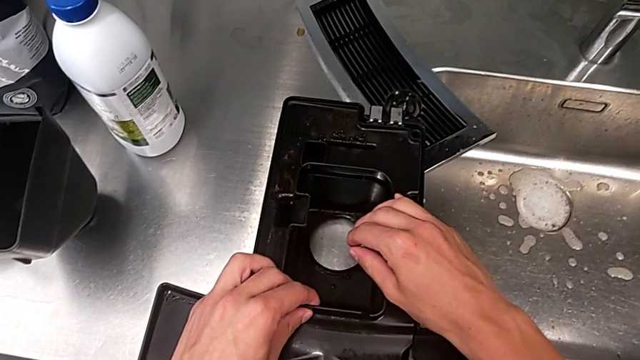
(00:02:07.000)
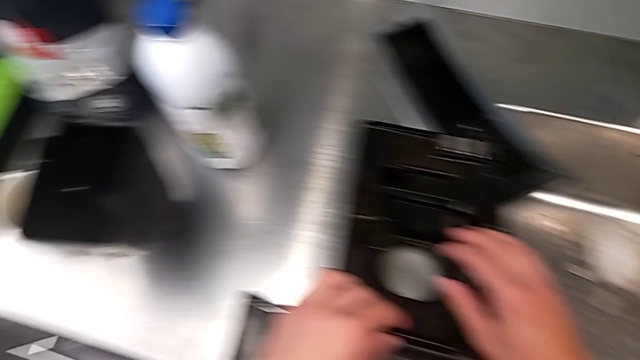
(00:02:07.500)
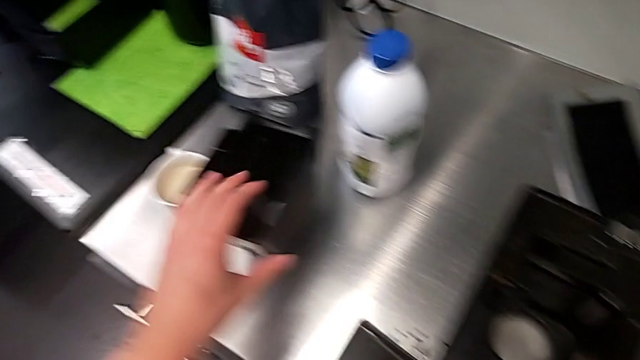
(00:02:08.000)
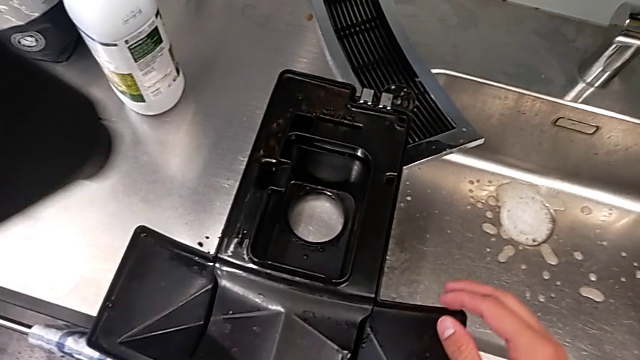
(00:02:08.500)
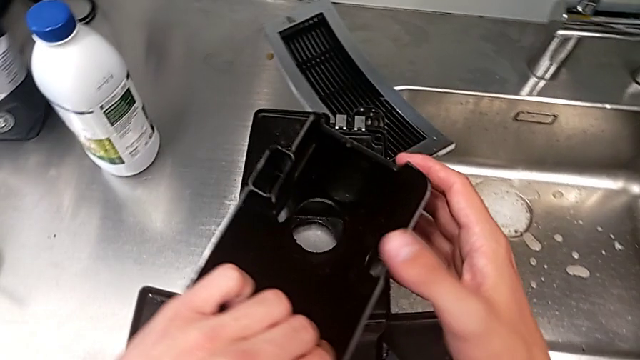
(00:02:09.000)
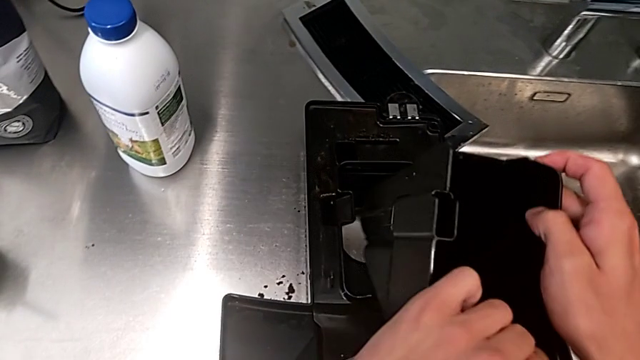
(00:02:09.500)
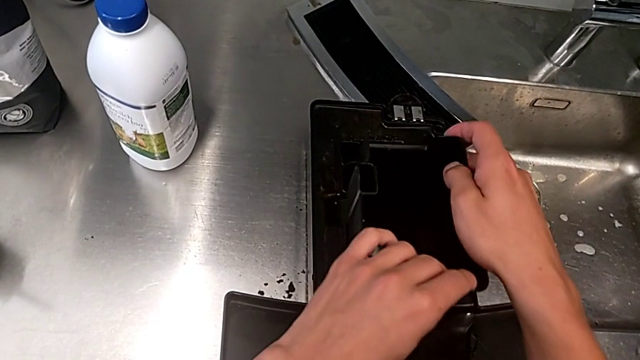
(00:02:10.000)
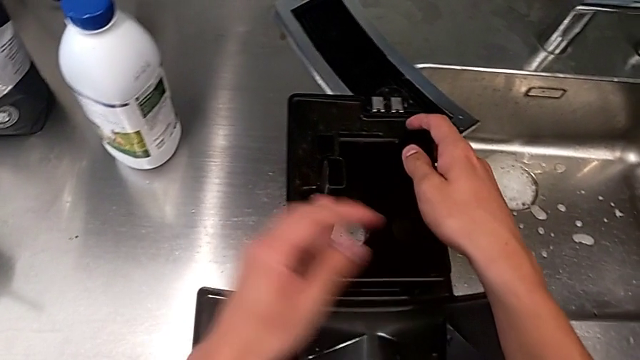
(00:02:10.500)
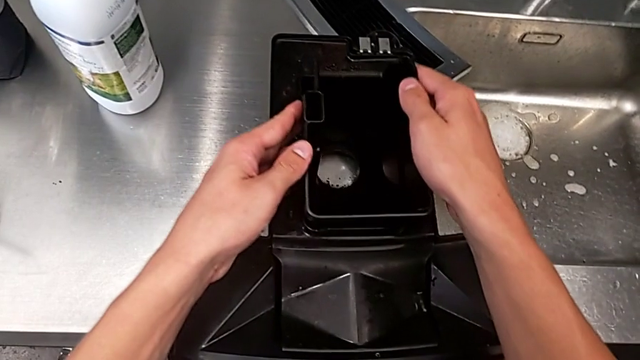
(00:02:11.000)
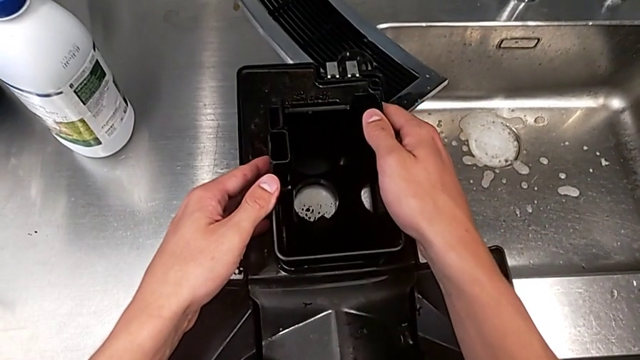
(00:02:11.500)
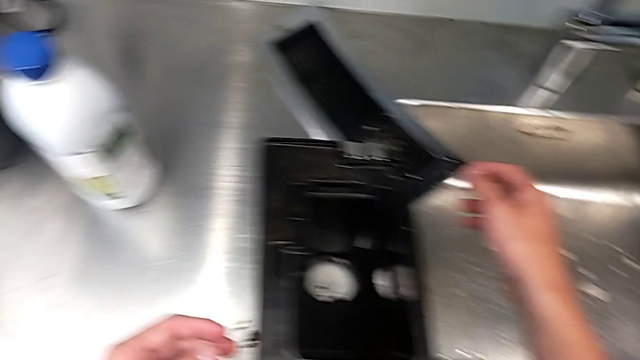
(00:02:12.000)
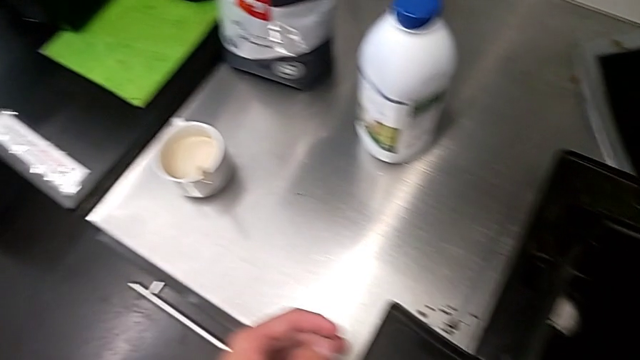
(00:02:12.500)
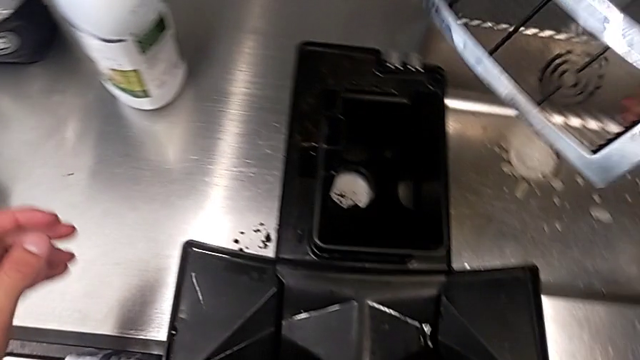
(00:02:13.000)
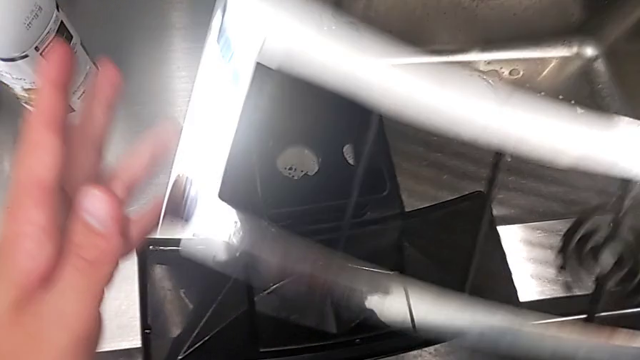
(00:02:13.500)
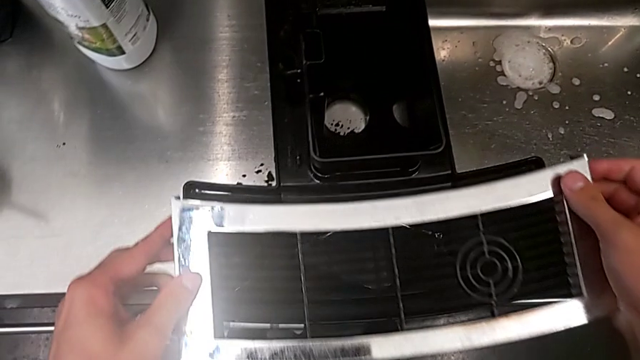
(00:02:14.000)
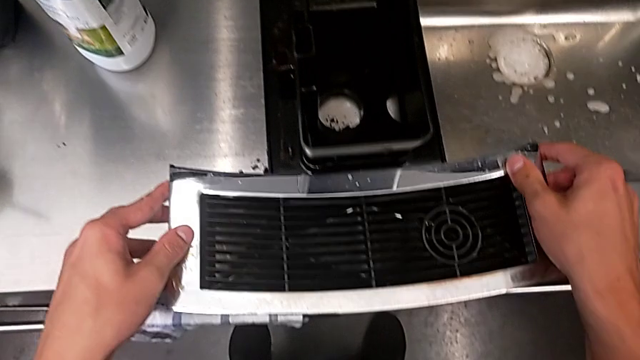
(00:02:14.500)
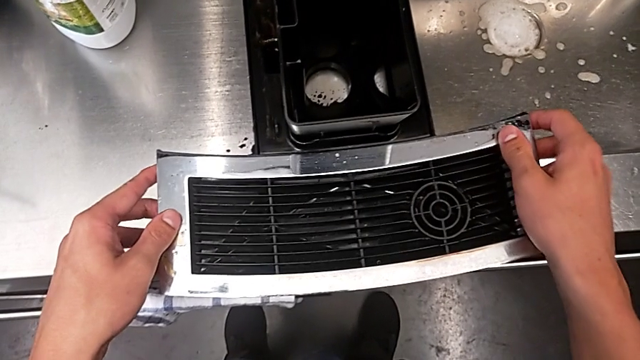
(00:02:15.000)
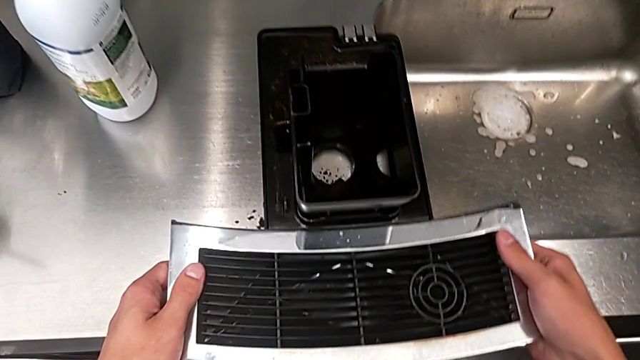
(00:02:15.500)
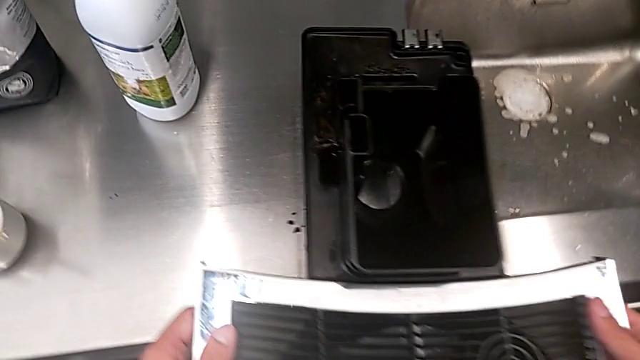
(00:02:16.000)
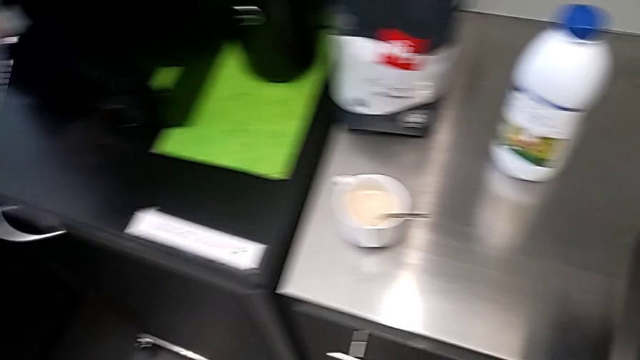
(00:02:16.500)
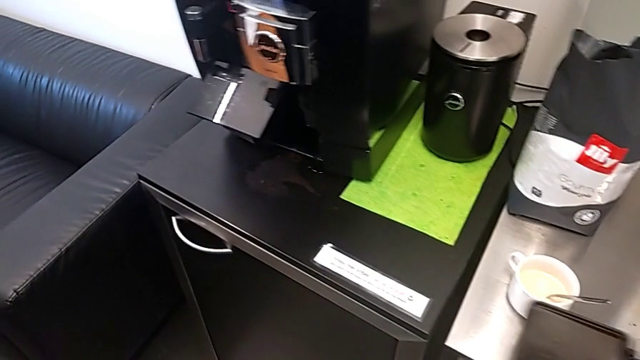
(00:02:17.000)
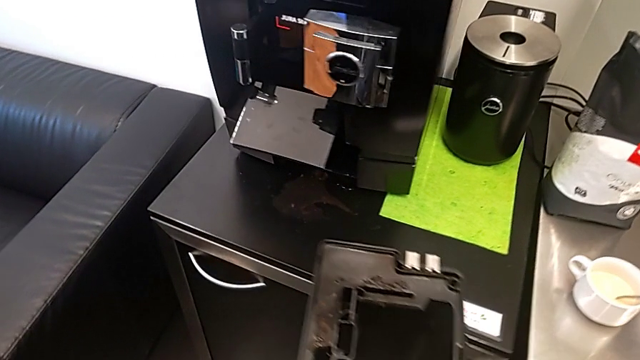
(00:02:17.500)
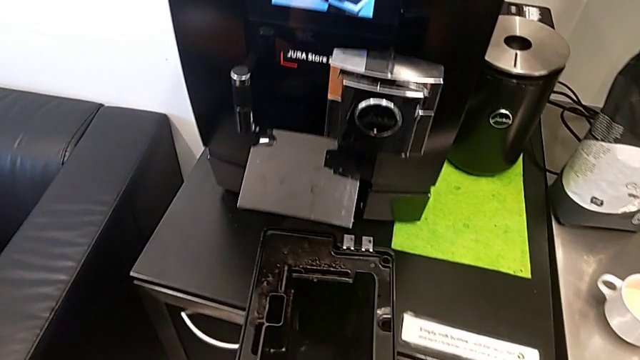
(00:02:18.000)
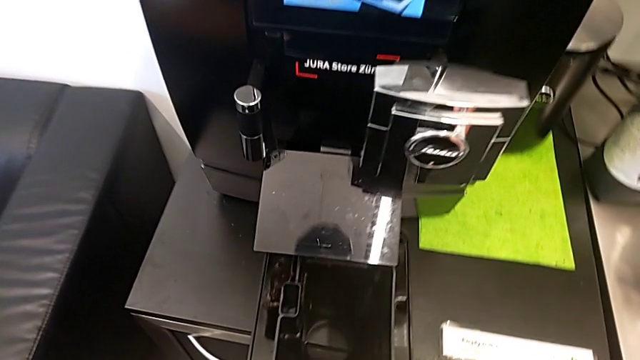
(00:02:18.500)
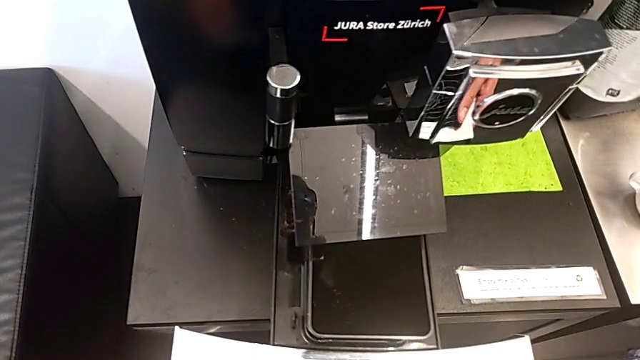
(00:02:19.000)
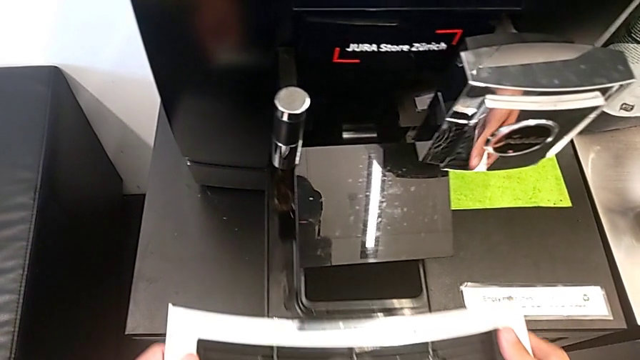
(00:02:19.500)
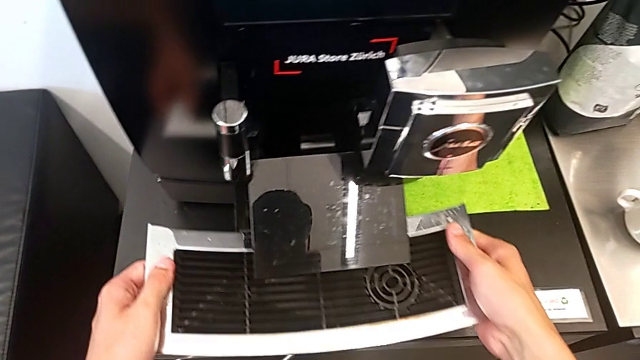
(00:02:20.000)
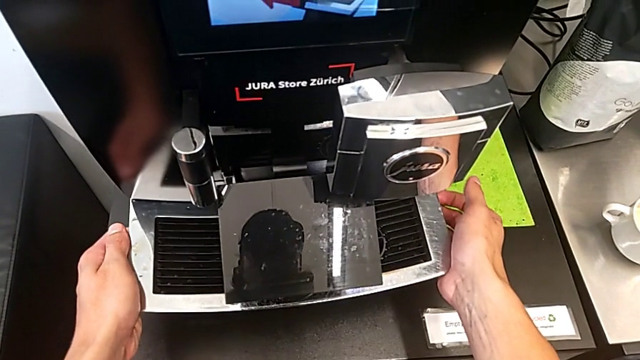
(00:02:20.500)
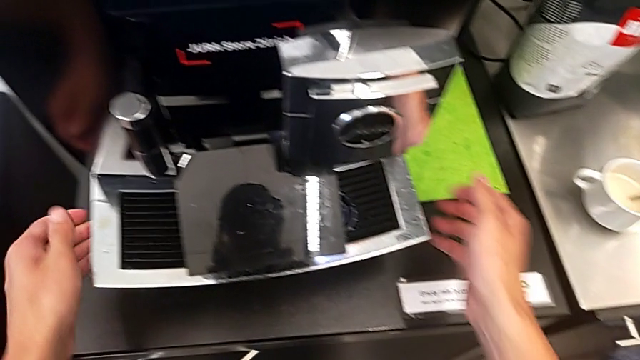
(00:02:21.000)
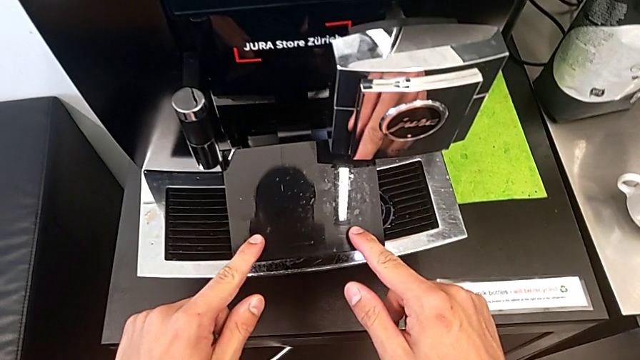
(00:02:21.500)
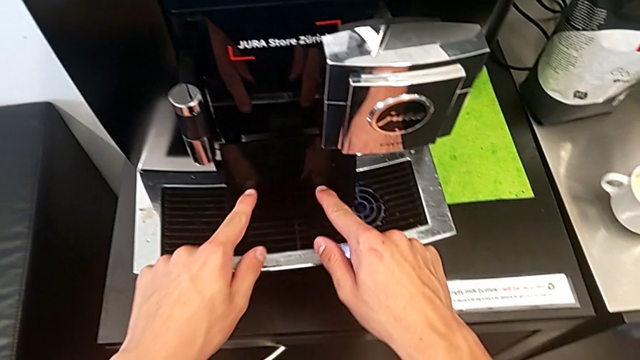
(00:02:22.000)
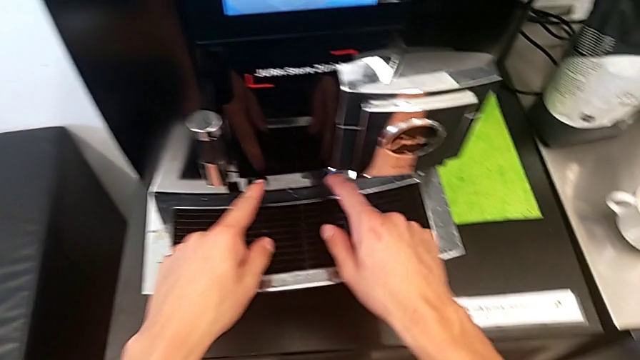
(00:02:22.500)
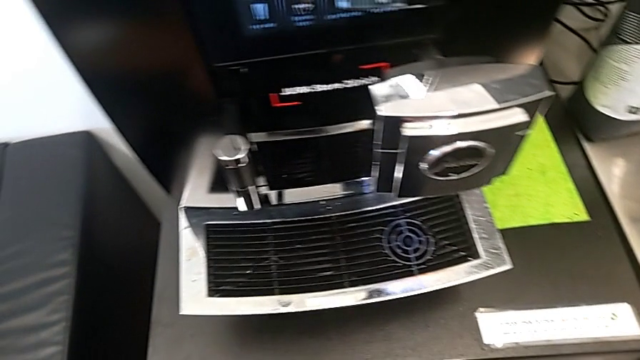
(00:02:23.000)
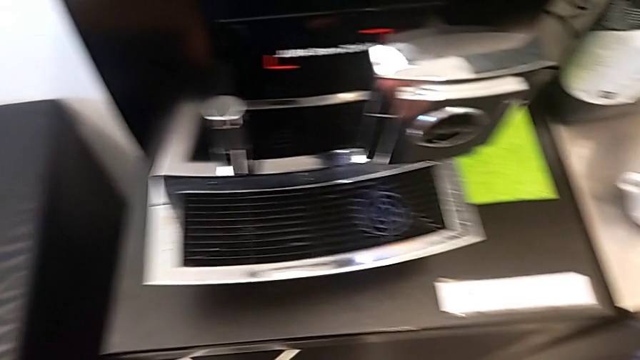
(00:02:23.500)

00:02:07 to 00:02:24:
The camera wearer is assembling the black drip tray and the ground container. They keep wrongly assembling the top drip tray, assembling the drip grid in the wrong way, insert it, close the black cup lid and close the espresso machine.
